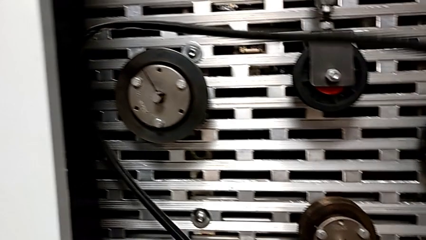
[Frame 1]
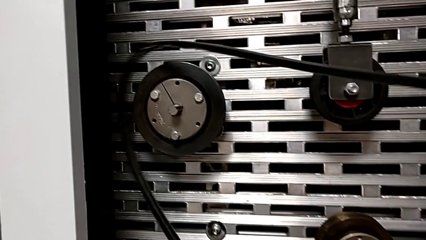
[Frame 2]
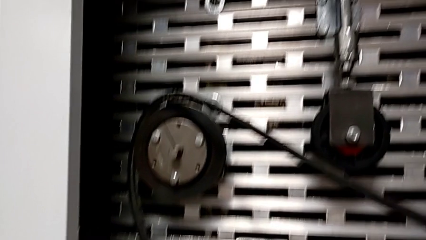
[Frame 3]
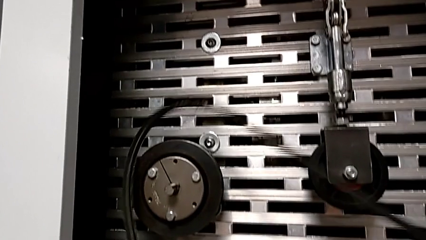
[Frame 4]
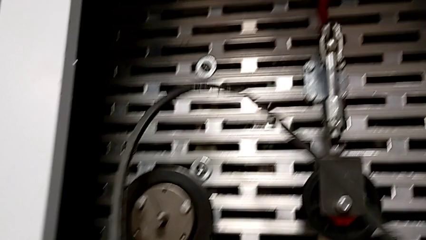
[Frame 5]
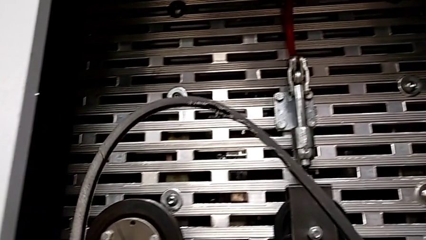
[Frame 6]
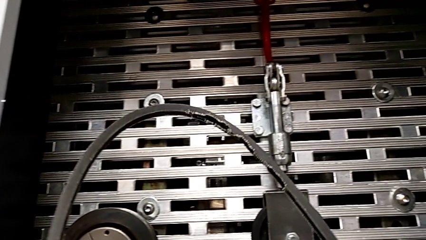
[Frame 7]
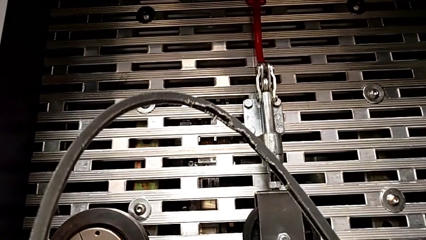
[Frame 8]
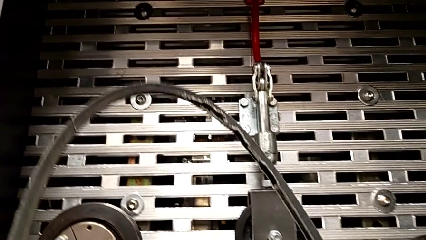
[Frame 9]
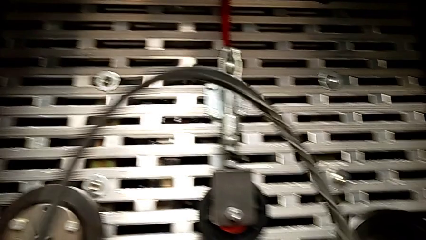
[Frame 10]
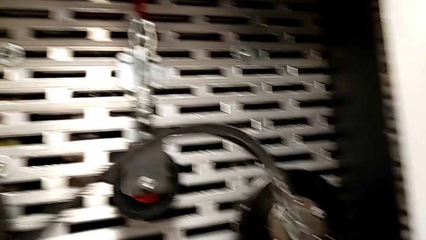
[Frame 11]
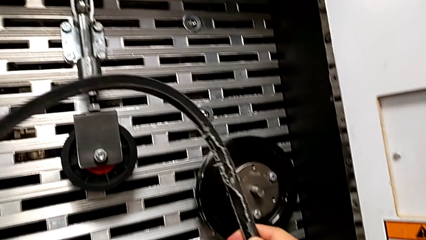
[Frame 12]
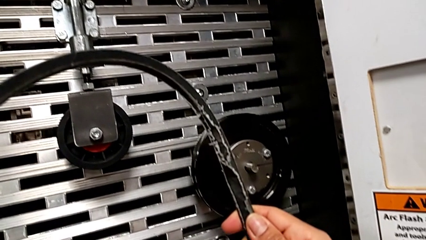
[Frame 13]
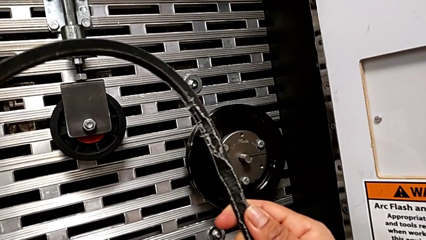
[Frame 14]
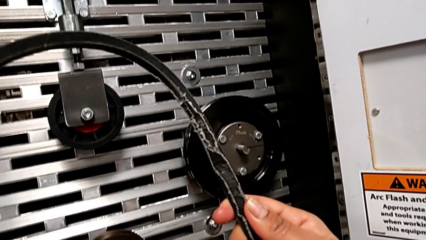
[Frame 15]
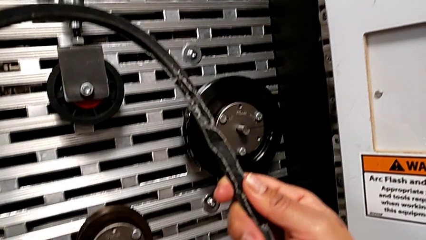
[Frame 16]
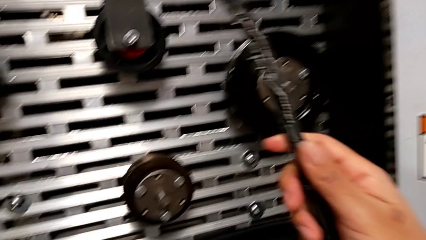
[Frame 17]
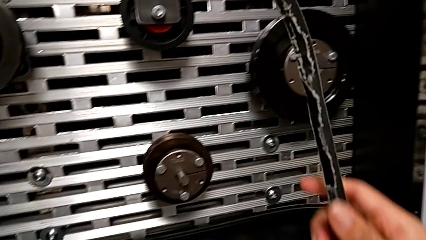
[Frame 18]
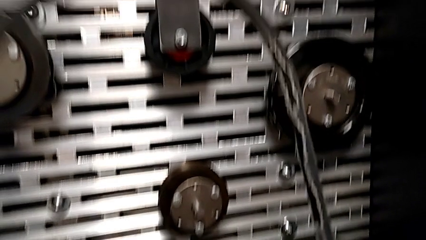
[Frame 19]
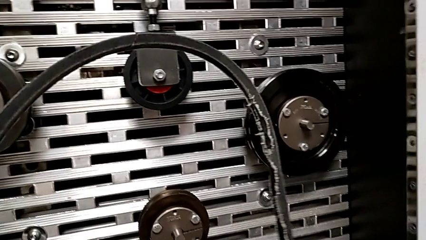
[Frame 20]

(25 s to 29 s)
The camera wearer is inspecting the old belt. They inspect the belt.

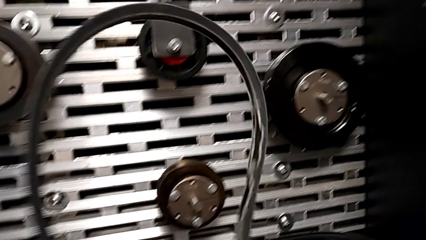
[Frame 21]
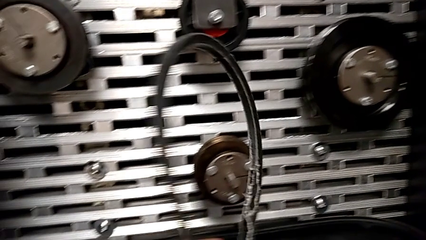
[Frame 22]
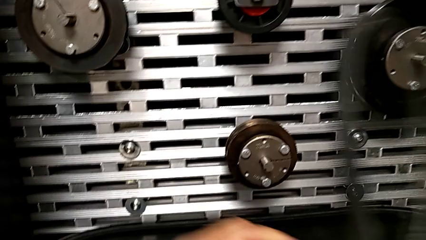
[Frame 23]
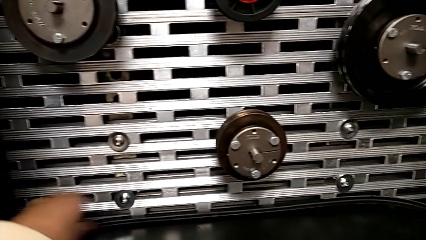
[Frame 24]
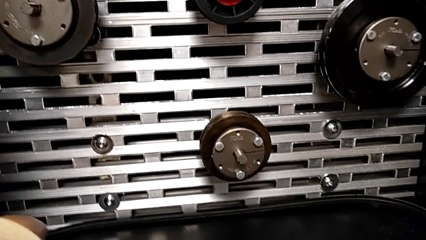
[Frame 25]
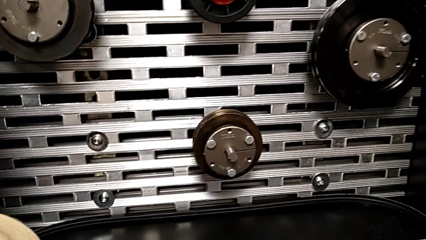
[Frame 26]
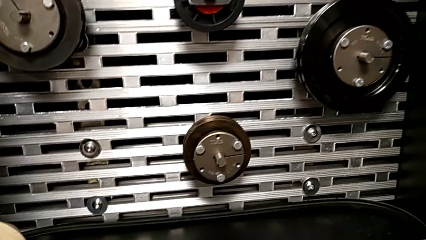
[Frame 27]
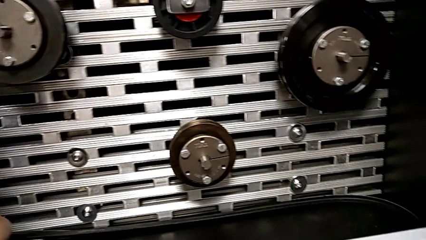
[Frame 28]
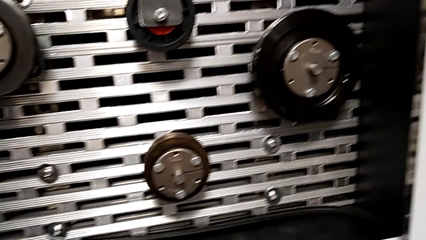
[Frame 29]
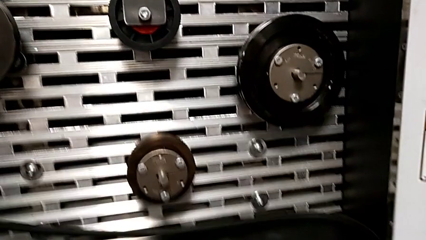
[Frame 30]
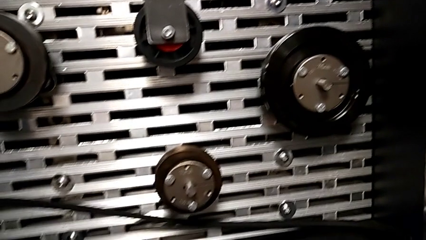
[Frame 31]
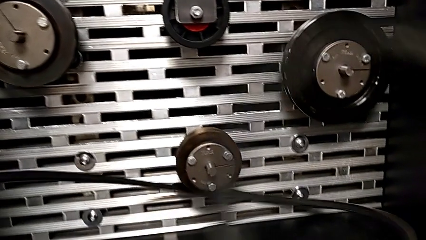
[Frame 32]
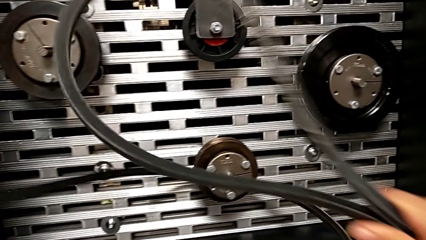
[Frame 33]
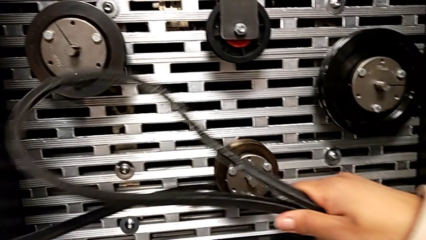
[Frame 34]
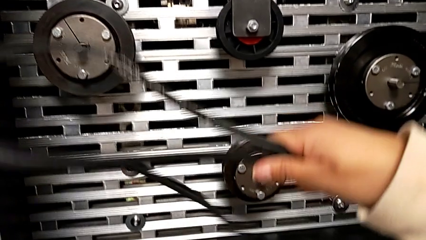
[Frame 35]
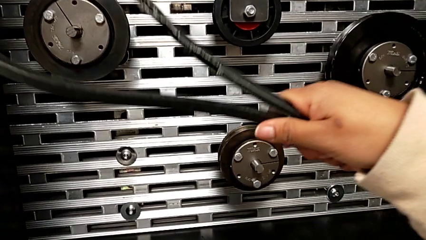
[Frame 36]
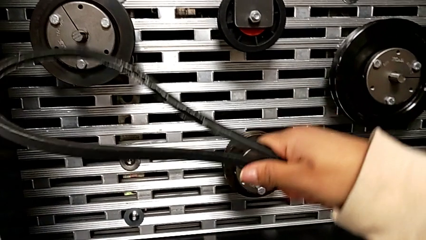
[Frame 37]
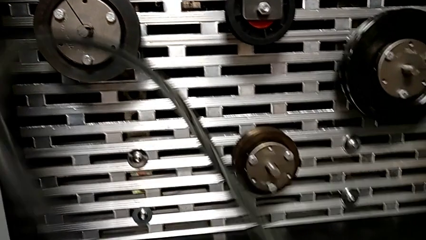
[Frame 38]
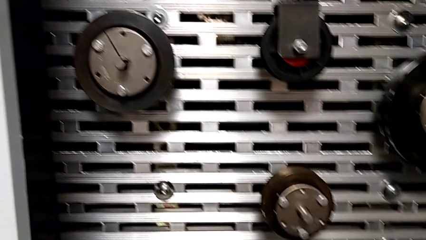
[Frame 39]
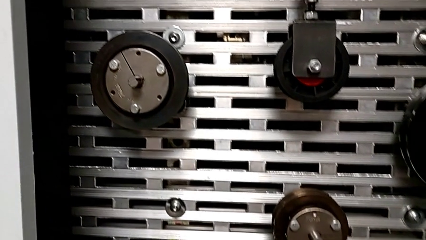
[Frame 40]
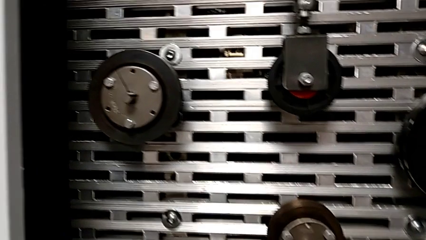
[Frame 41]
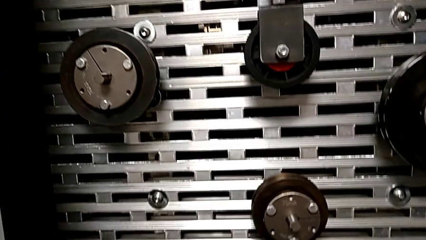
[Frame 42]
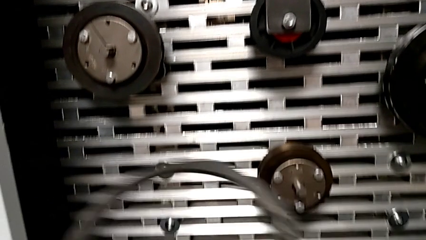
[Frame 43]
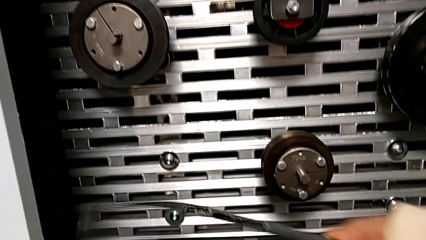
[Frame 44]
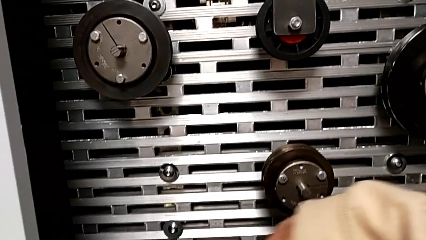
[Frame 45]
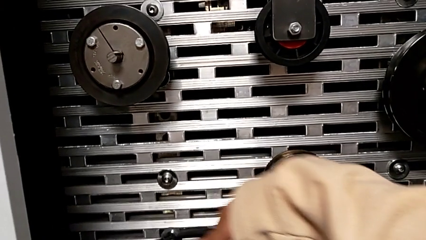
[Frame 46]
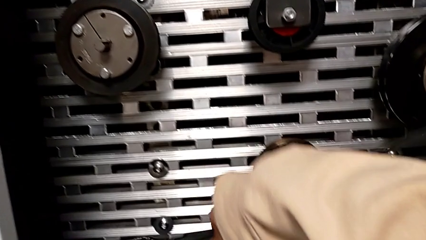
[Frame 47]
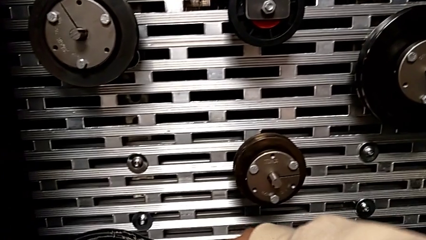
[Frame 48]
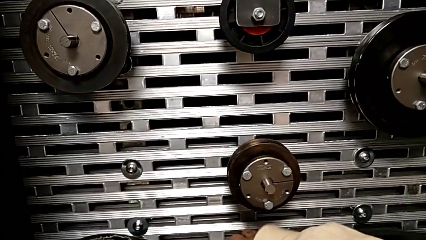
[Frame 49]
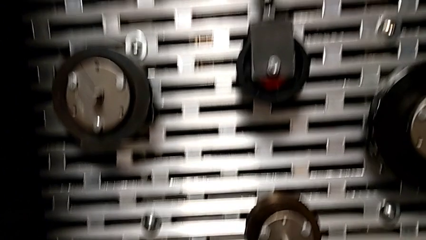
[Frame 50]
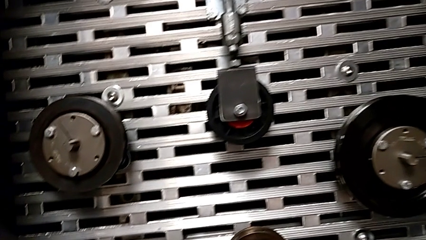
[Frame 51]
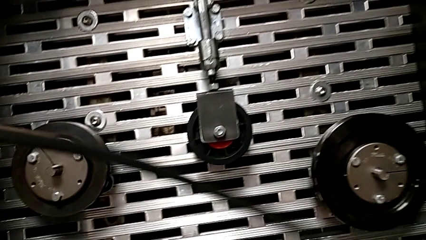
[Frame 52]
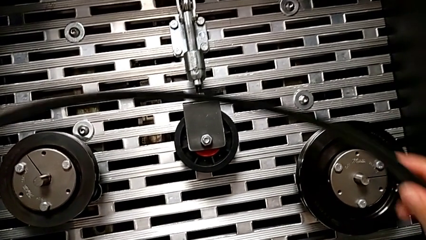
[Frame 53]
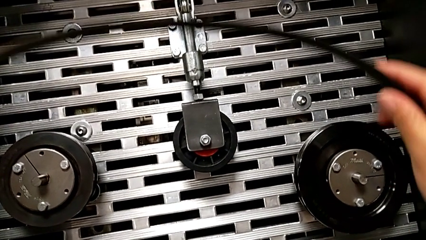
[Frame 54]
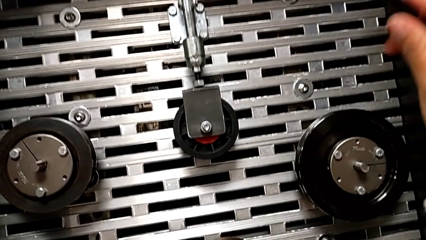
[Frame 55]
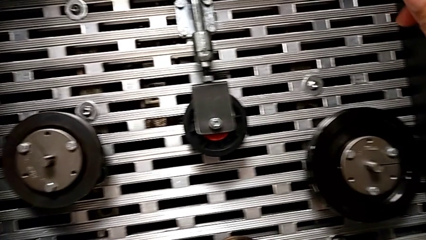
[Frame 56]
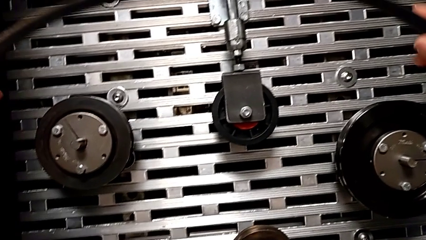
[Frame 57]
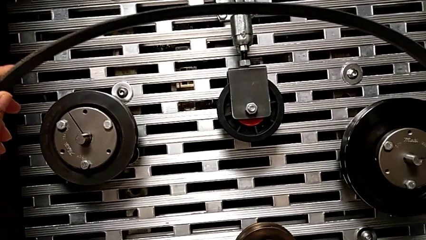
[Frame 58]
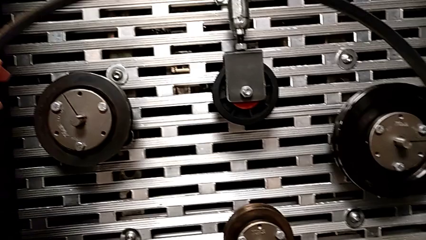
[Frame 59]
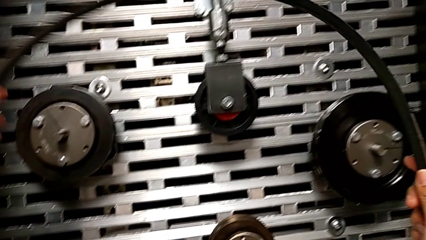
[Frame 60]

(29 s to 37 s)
The camera wearer places the damaged belt. They grab the new belt with the left hand, place the old belt with the right hand and lift the belt.

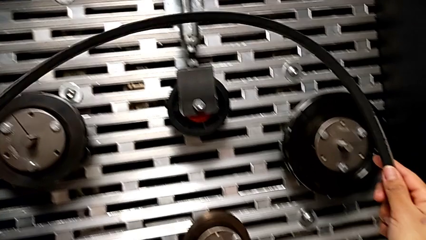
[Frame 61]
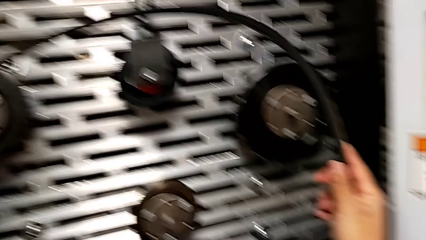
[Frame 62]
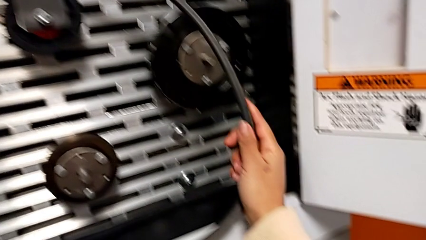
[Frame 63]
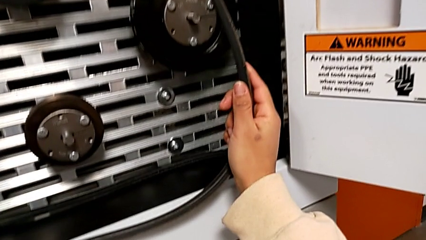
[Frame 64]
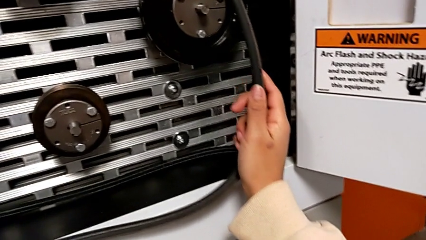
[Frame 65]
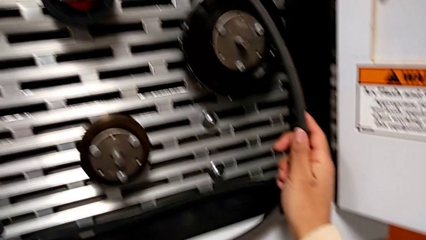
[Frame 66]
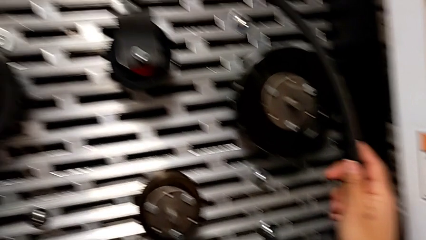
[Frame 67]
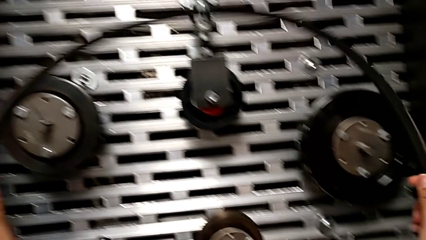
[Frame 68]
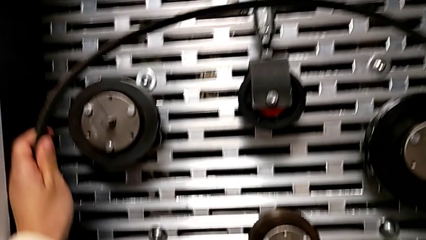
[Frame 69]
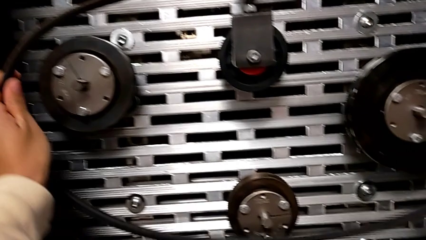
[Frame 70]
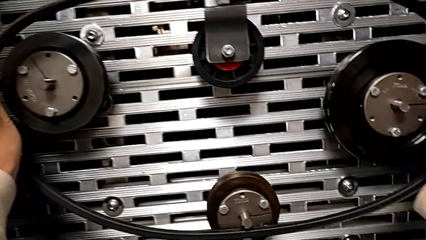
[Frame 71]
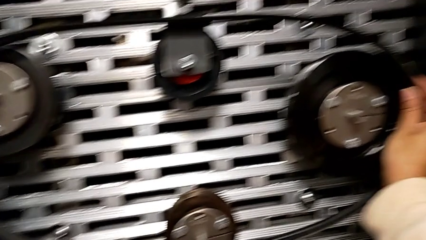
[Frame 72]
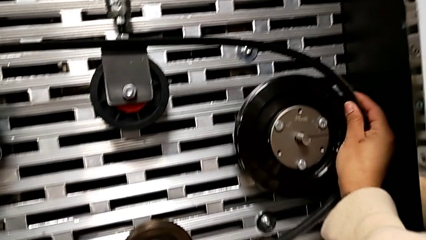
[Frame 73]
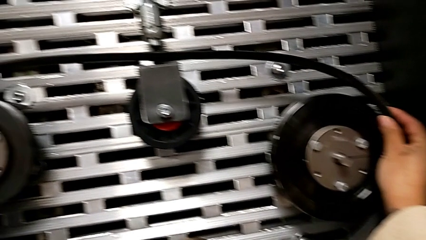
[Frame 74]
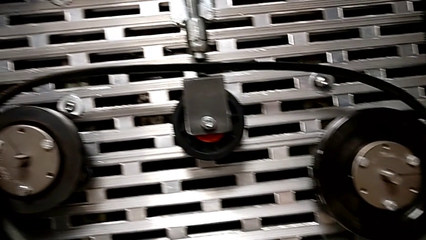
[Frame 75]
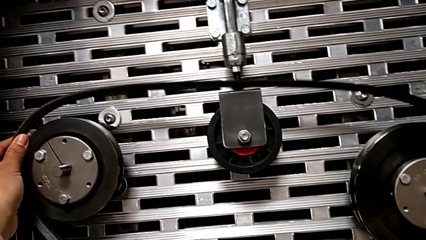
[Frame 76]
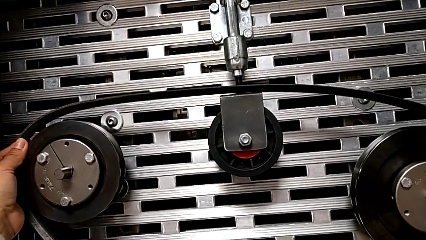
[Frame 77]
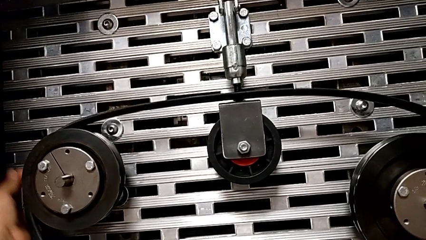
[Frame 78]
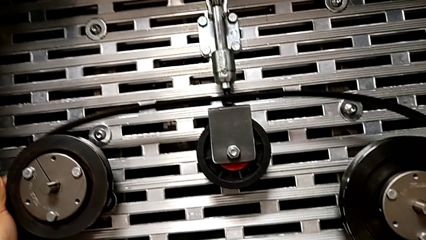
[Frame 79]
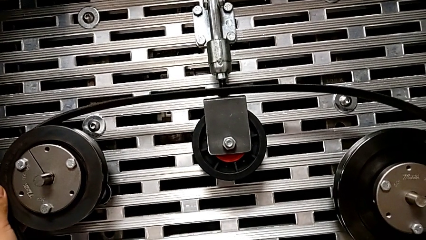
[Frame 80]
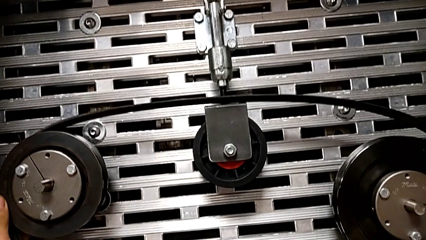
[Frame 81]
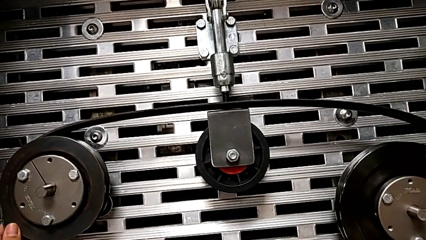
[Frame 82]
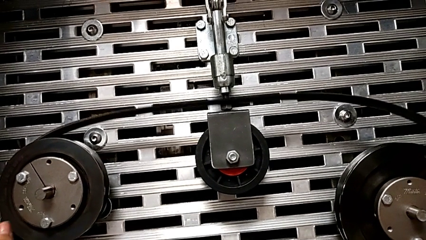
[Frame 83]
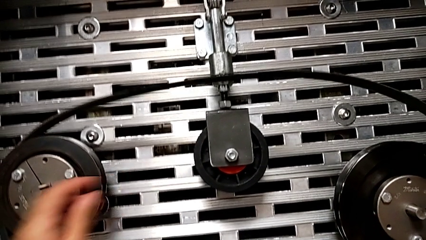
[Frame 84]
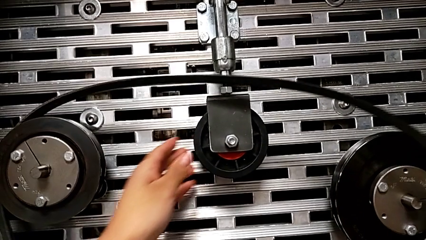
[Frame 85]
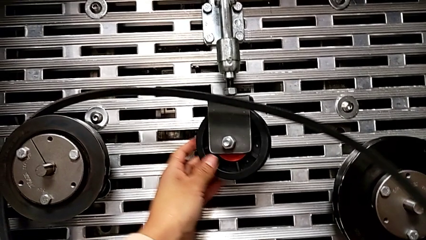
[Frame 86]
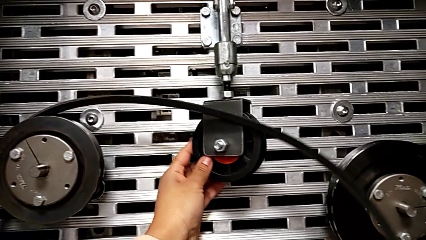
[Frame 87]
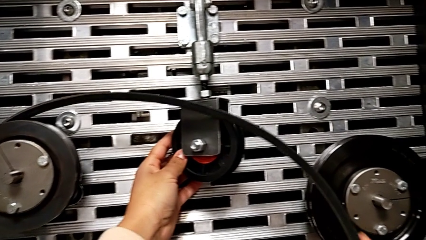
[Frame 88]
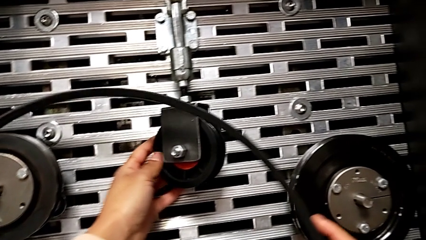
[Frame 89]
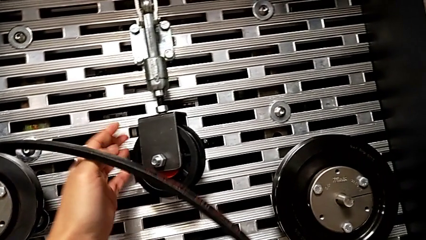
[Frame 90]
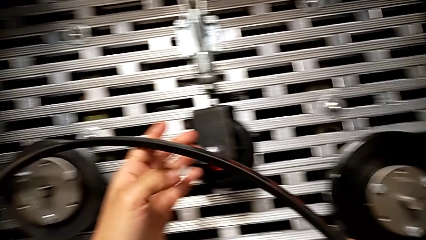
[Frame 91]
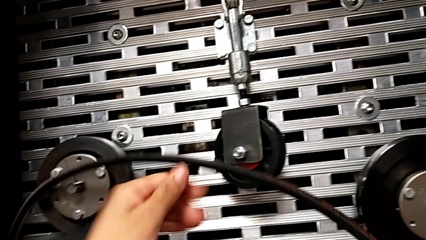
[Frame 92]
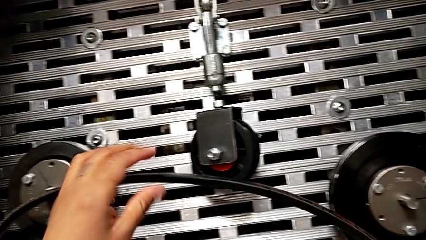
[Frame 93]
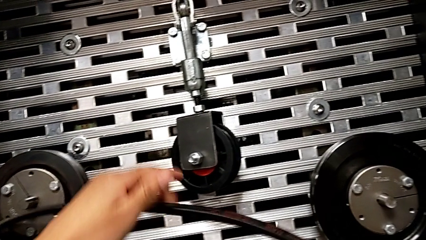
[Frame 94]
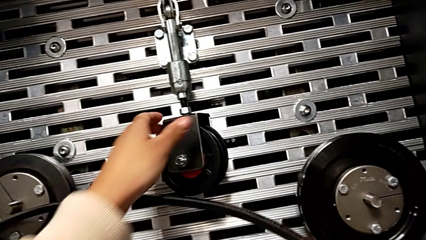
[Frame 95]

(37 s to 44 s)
The camera wearer is assembling the new belt. They assemble the belt.
